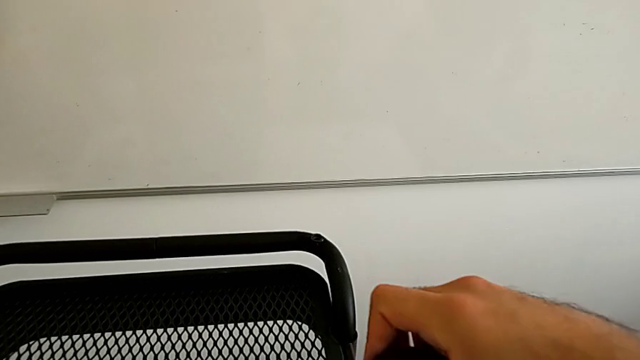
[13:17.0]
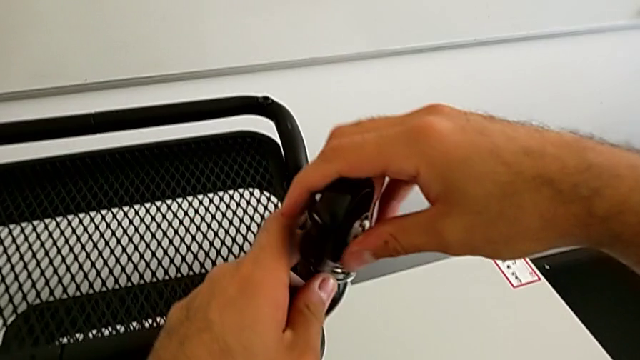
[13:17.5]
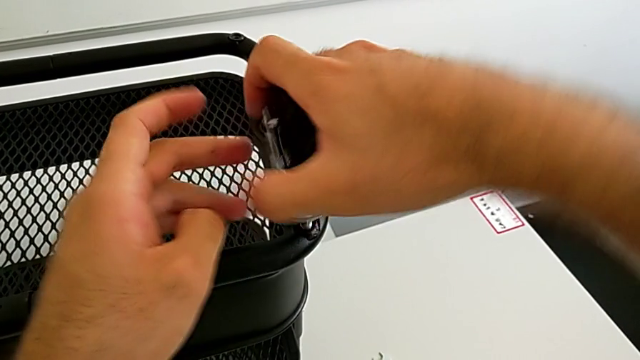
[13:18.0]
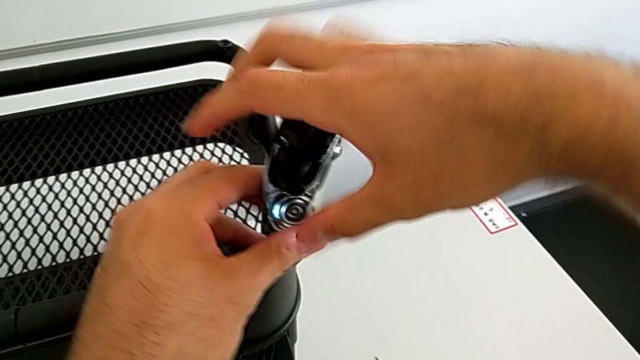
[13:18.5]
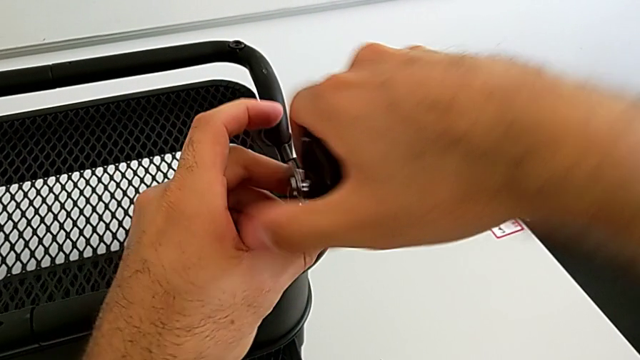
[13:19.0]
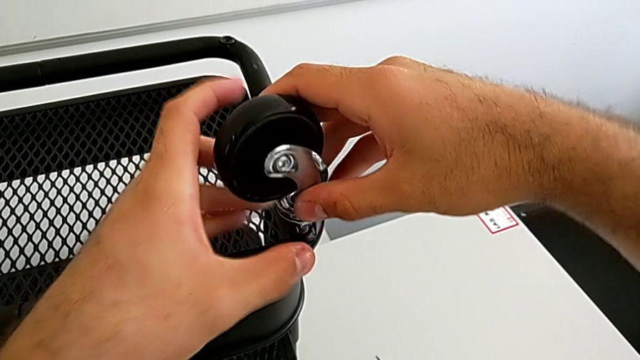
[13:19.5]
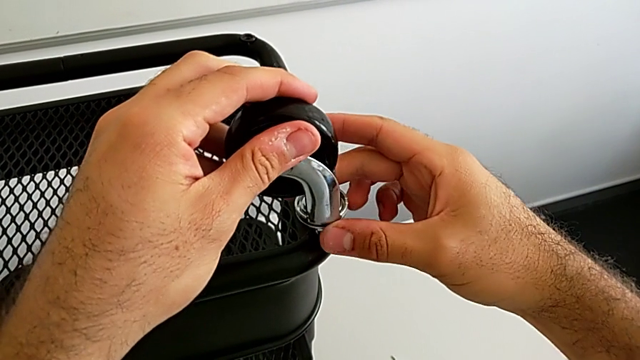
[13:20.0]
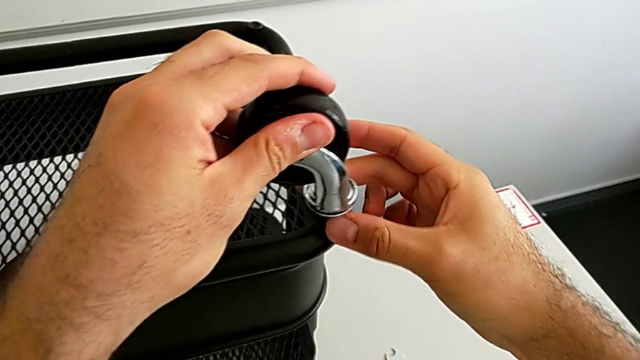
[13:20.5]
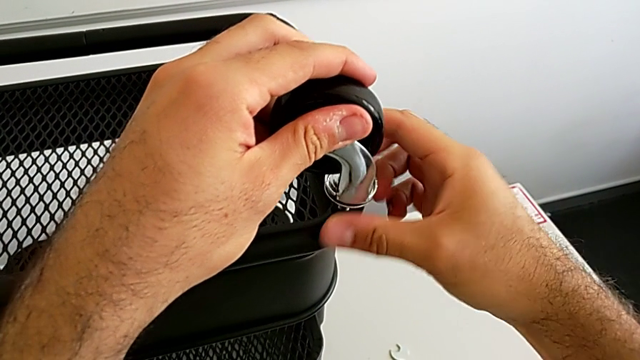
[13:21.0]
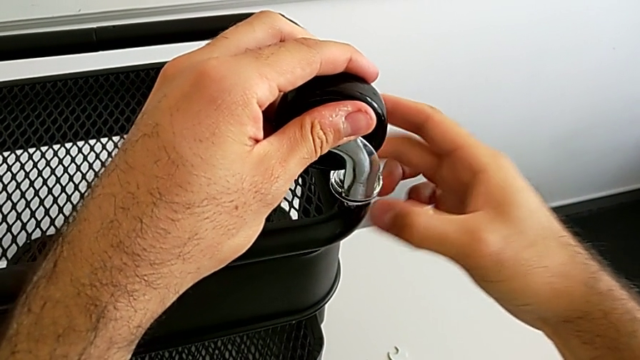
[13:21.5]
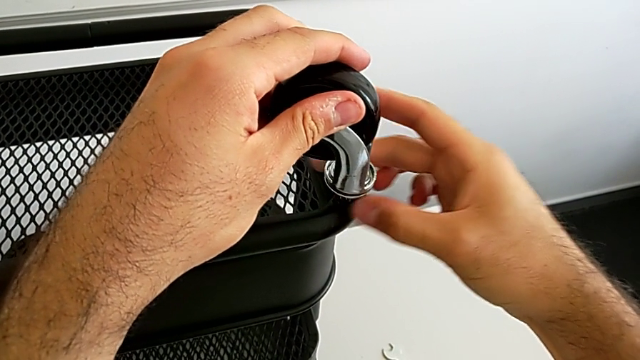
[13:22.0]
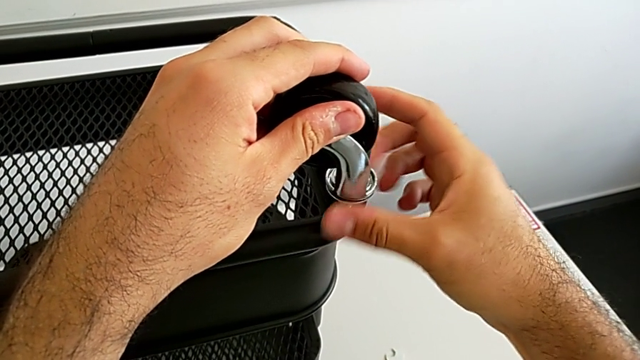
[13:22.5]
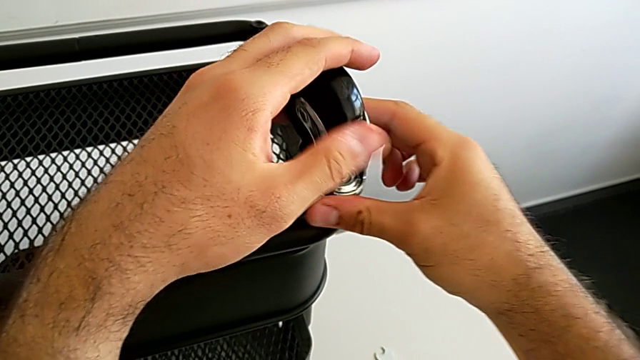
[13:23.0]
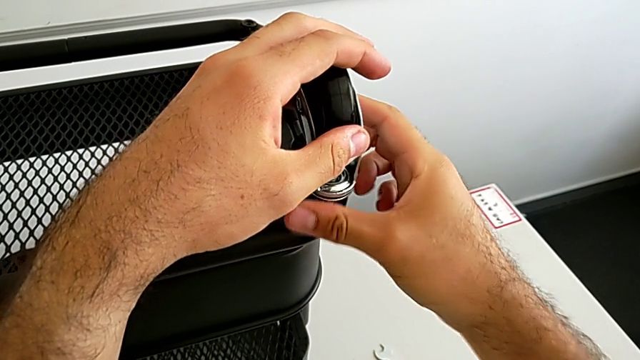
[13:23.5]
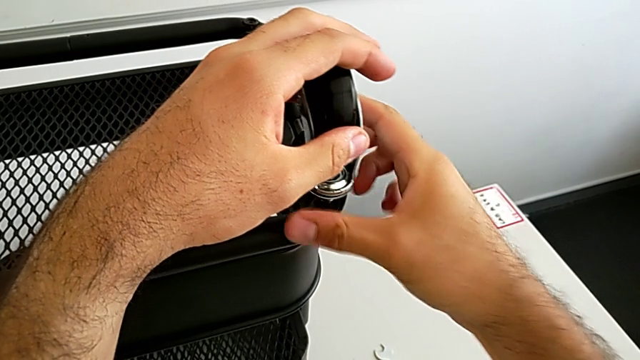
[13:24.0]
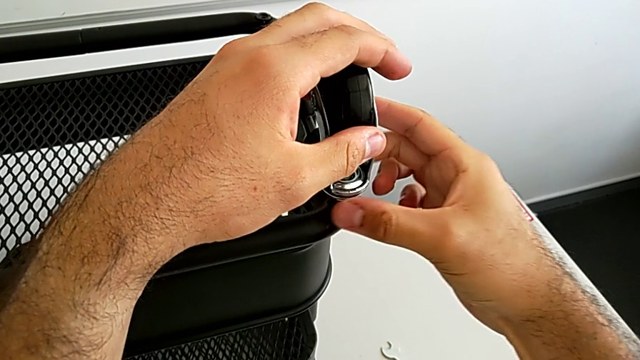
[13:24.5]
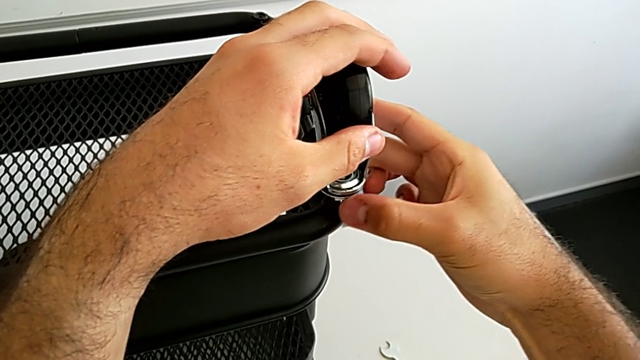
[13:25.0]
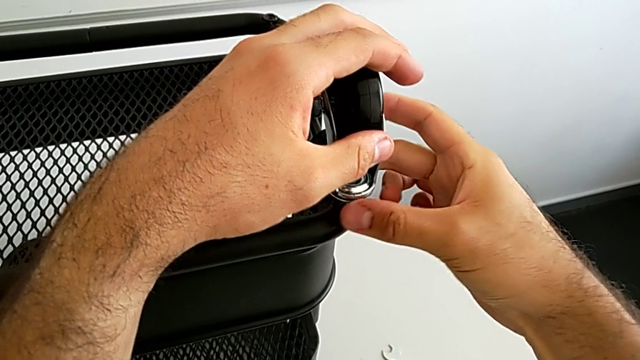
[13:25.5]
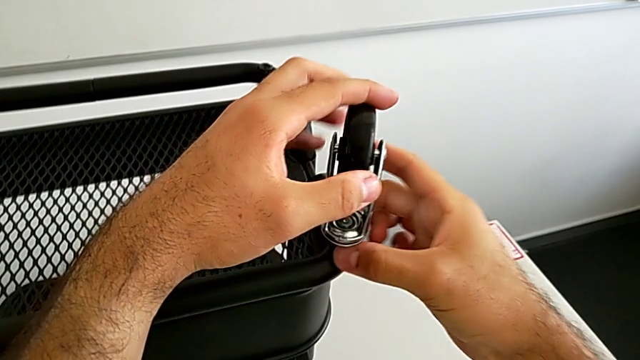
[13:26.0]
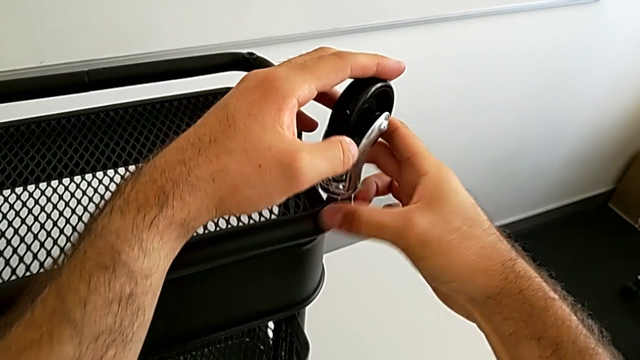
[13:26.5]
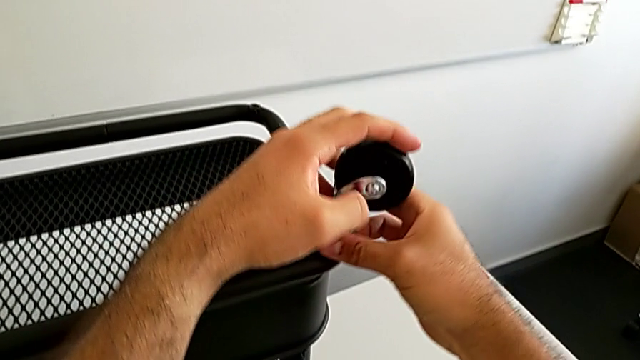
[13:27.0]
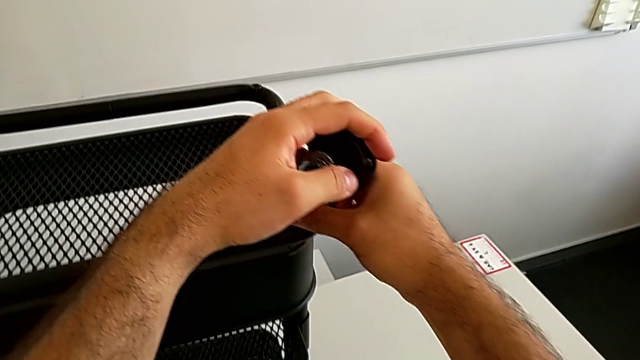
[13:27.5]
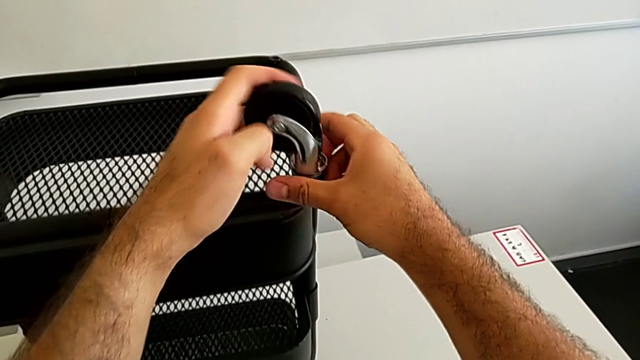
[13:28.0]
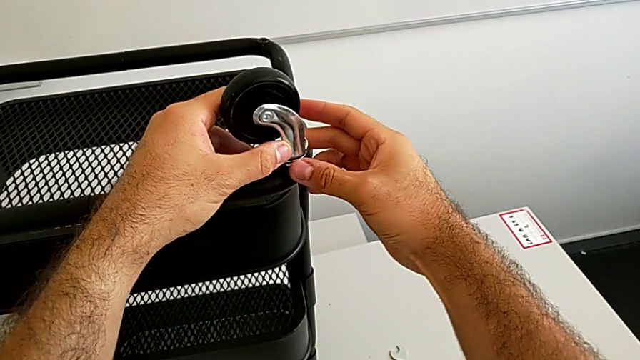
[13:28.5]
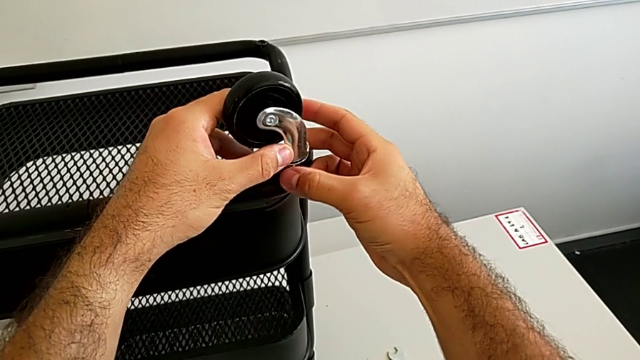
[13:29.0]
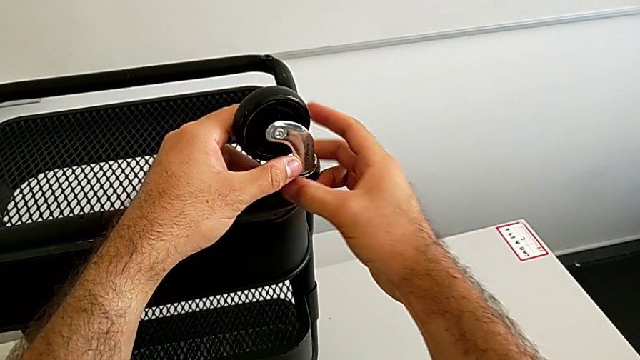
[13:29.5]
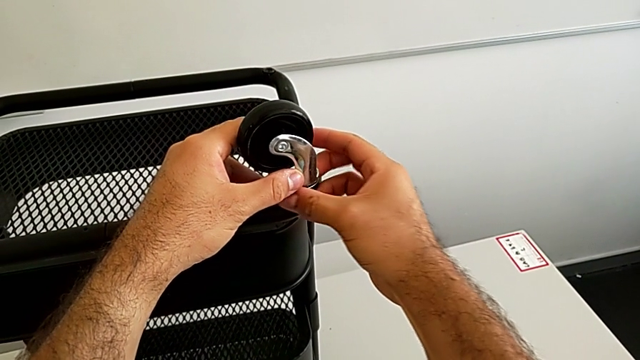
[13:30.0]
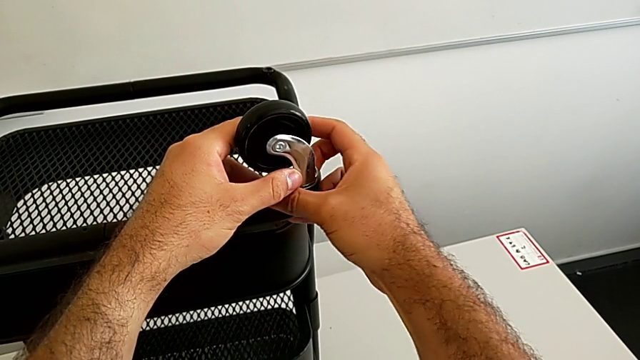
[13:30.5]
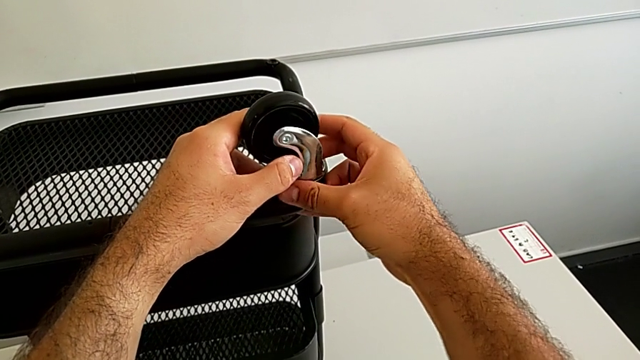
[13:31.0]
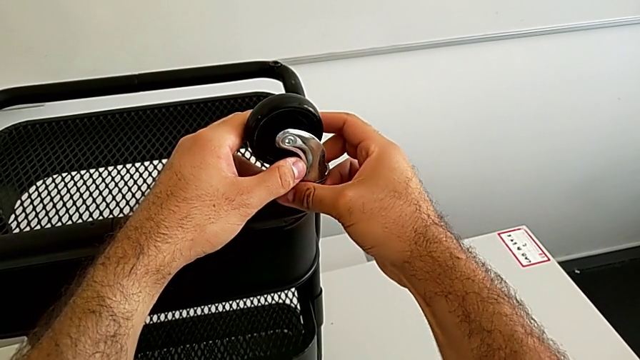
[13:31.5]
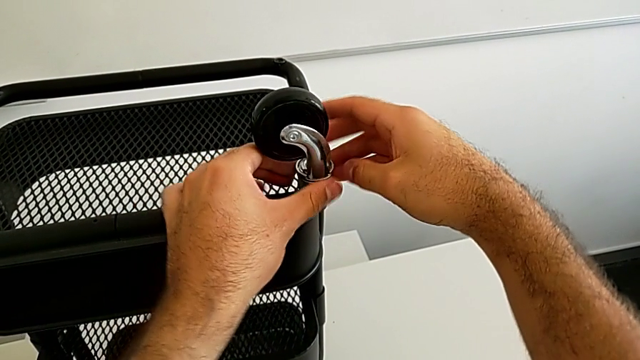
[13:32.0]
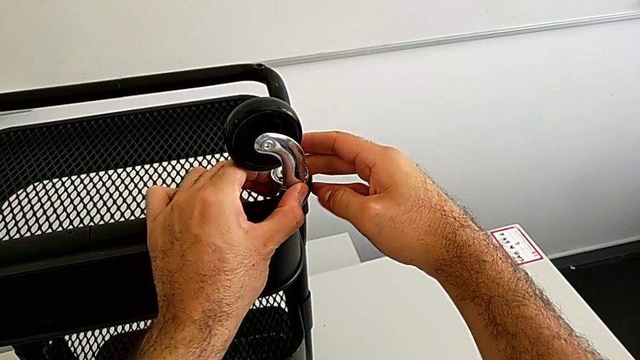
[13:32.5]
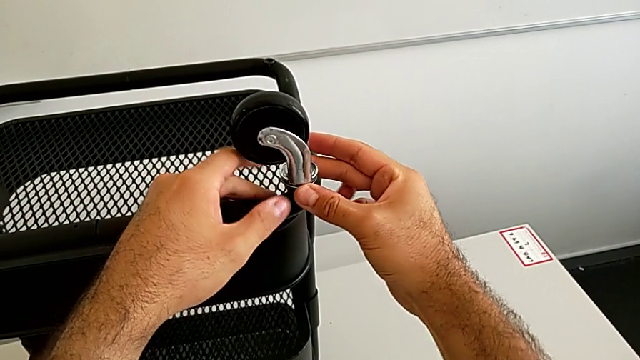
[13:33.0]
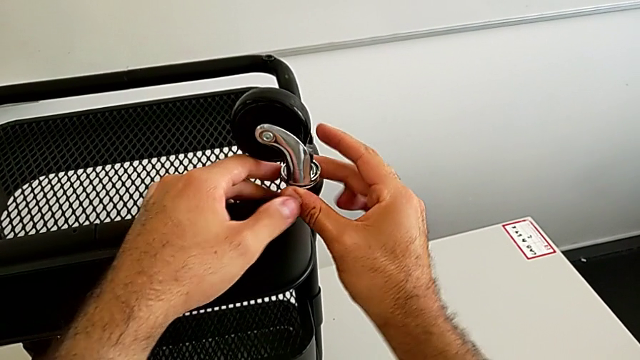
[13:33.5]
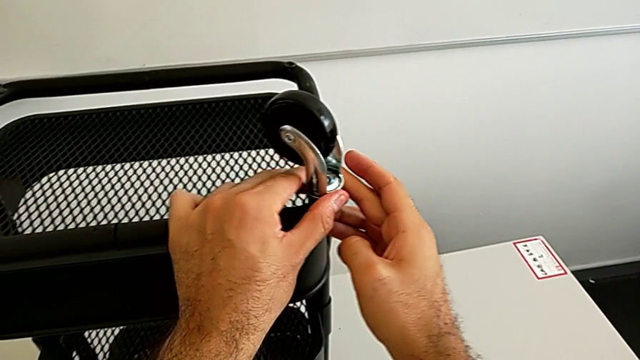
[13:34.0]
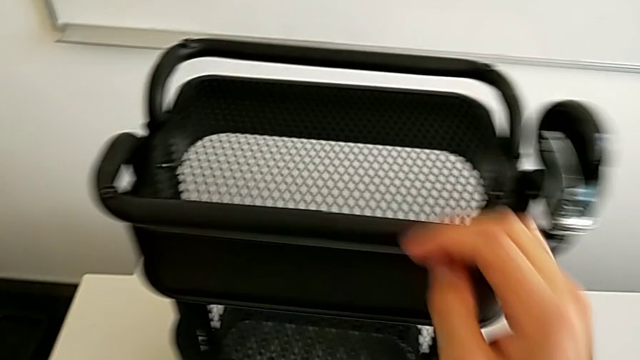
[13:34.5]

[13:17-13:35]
The camera wearer is assembling the first wheel into the base frame. They screw the first wheel.

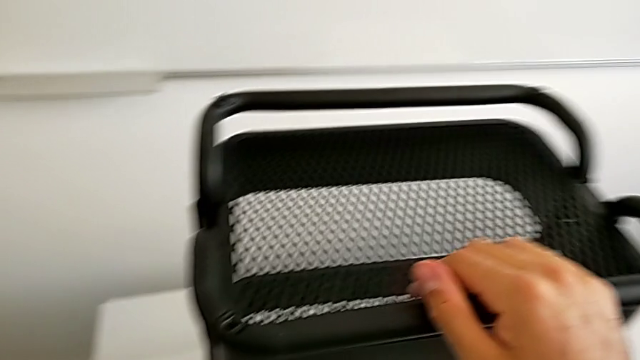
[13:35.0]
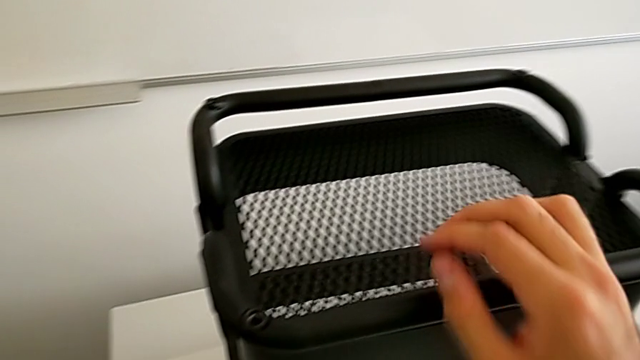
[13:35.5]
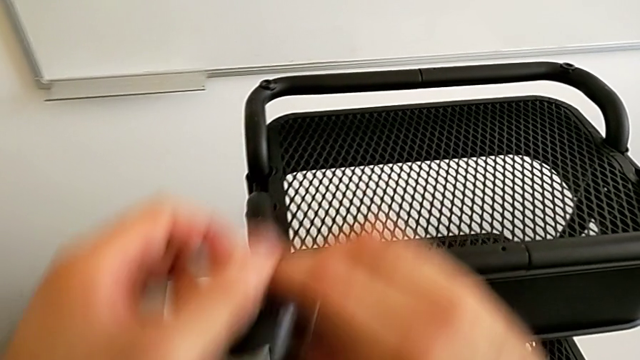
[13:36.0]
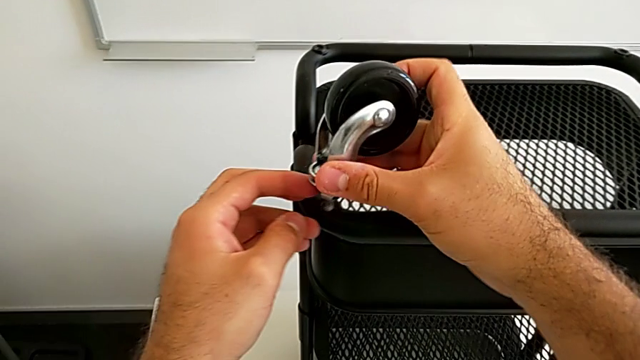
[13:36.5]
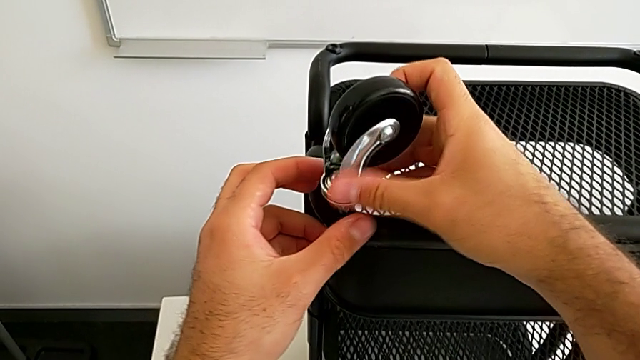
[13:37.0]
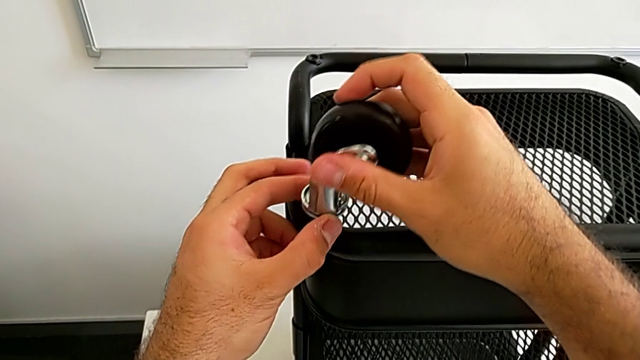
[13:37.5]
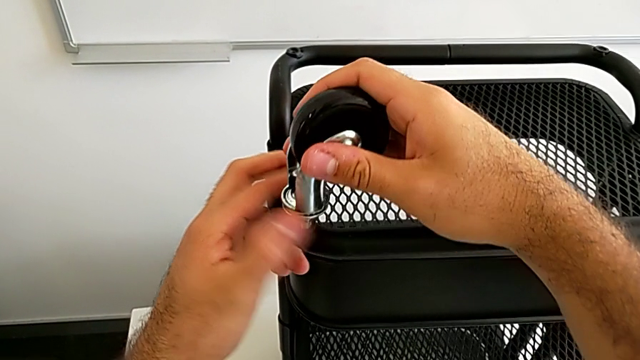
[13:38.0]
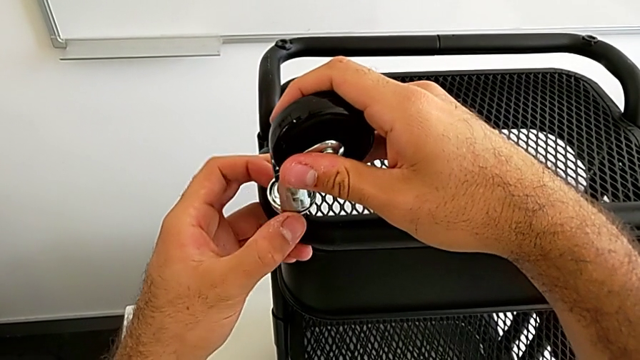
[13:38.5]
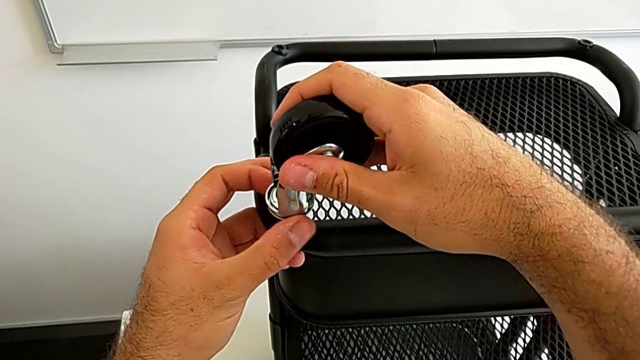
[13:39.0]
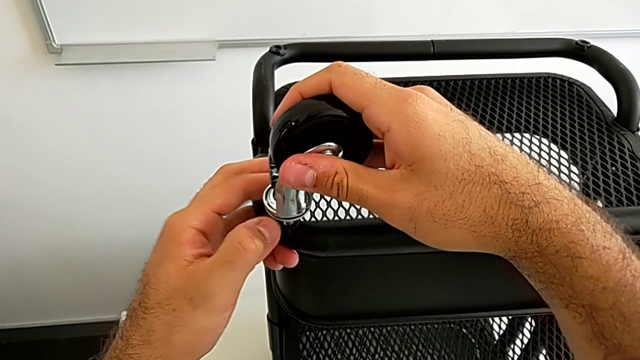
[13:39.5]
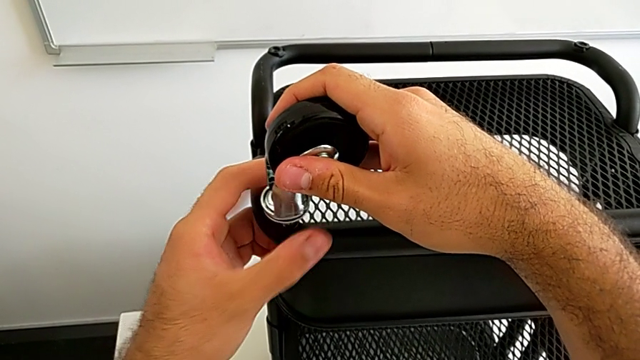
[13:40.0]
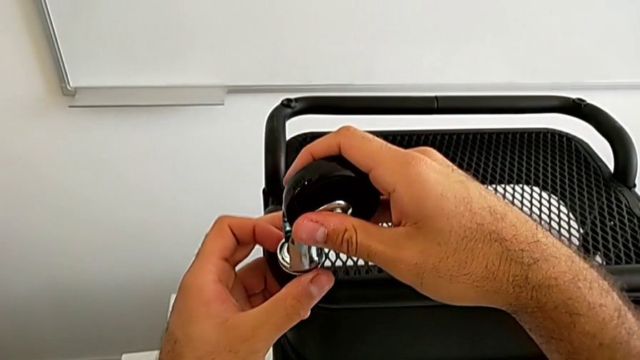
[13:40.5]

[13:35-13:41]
The camera wearer is assembling the second wheel into the base frame. They grab the second wheel and begin to screw it.
